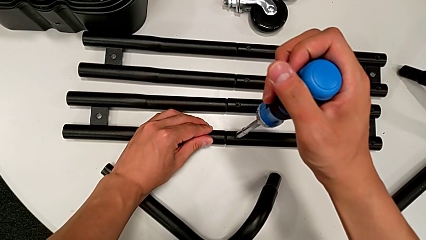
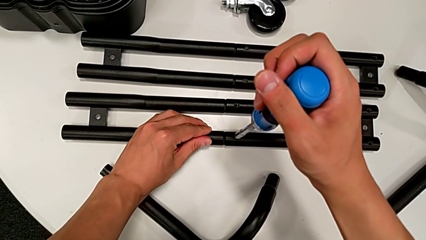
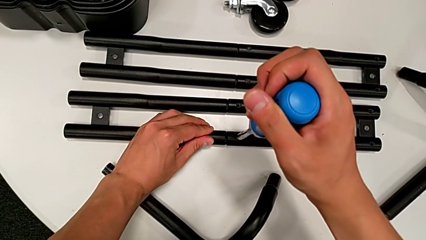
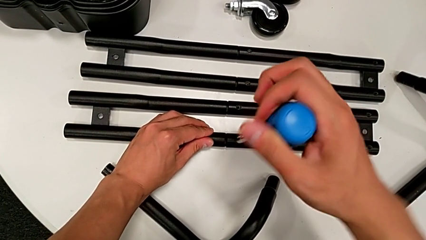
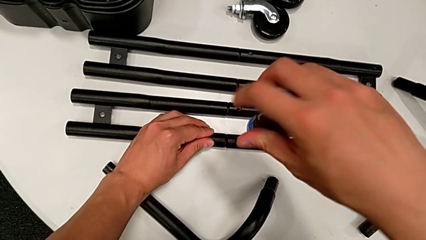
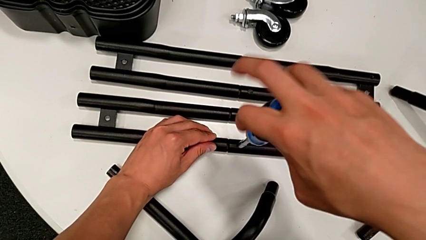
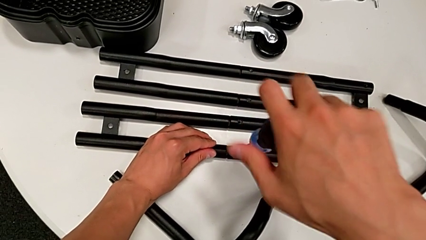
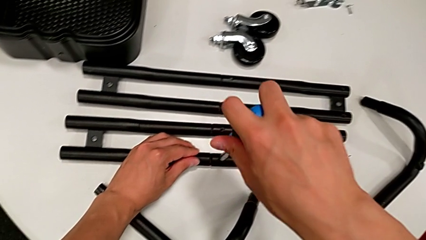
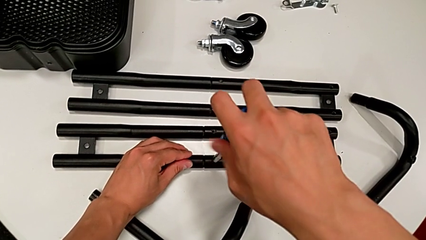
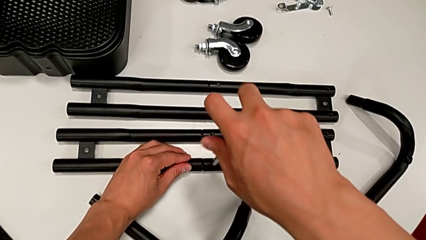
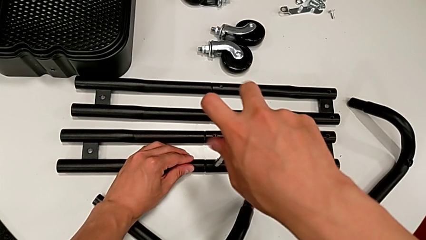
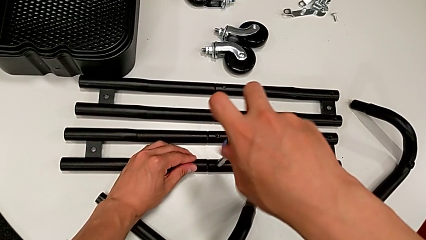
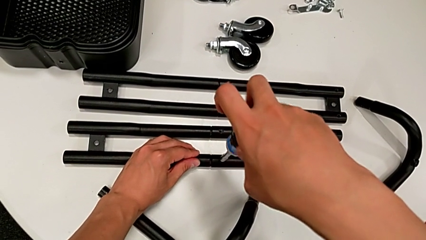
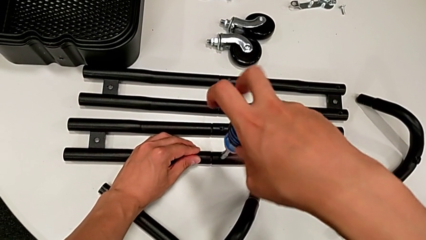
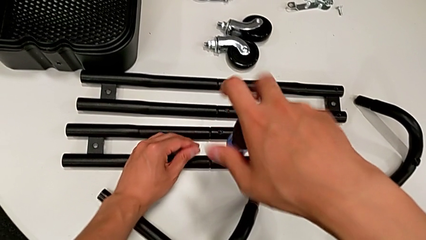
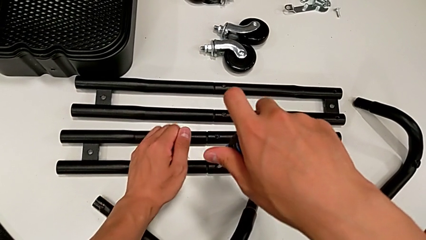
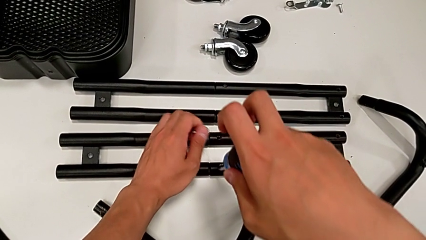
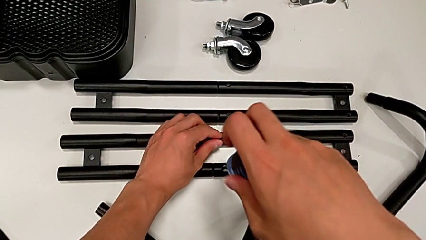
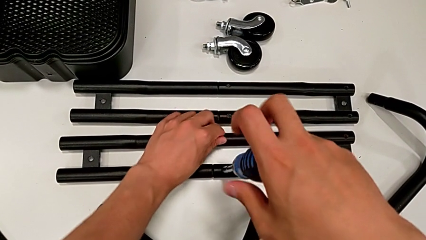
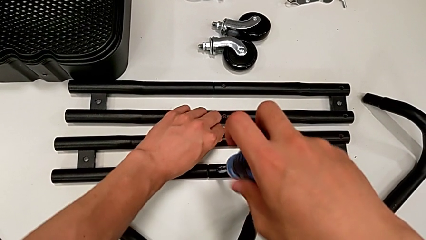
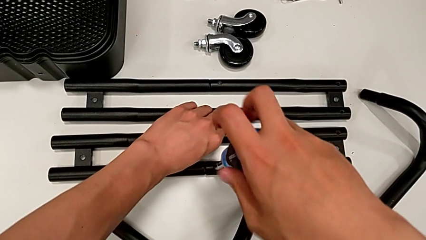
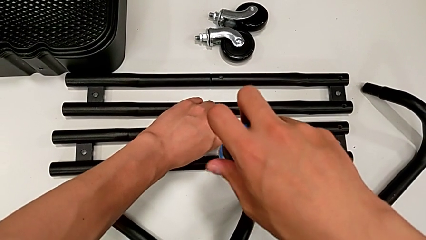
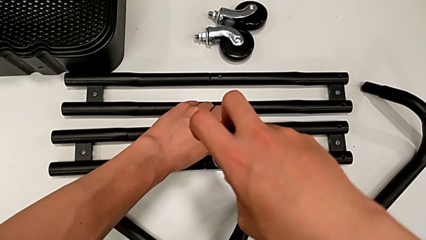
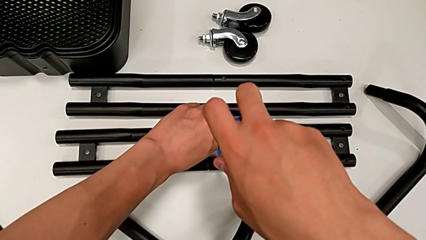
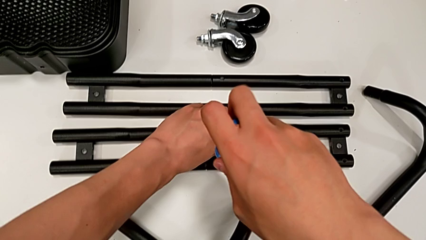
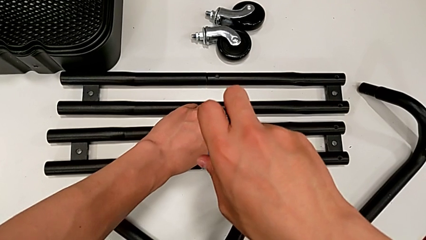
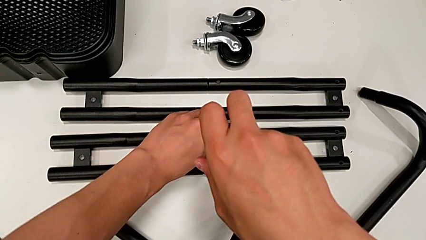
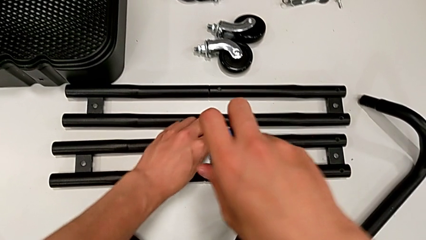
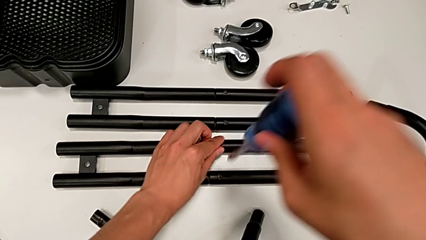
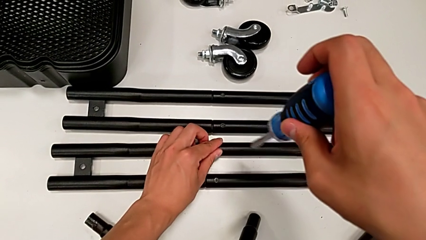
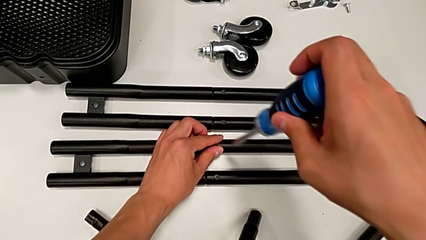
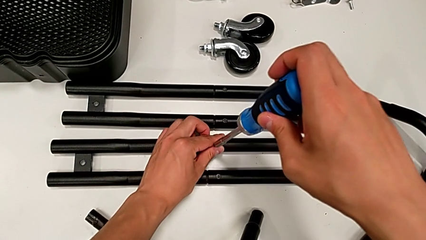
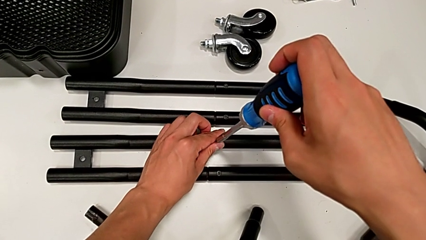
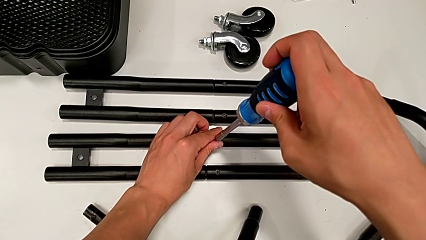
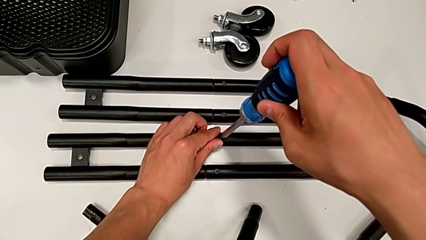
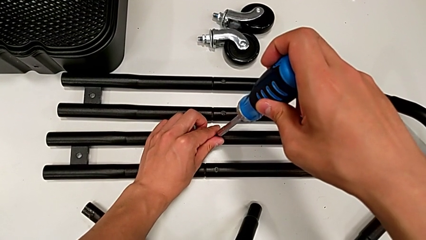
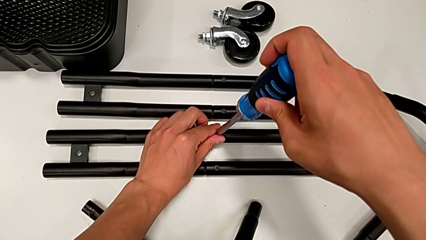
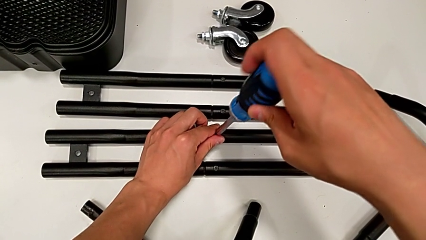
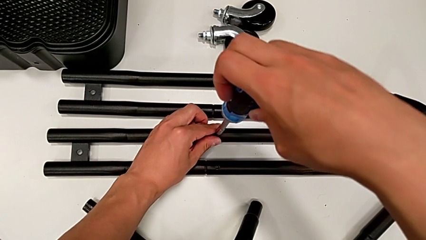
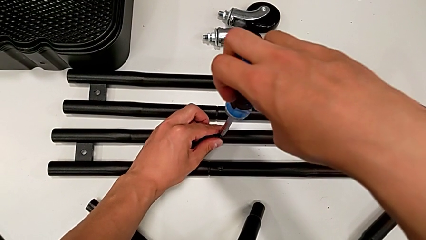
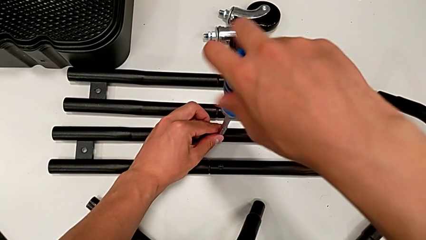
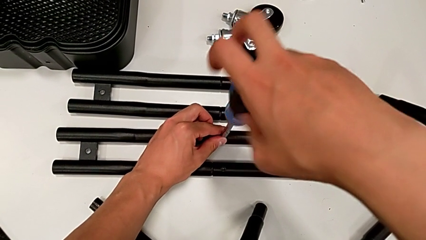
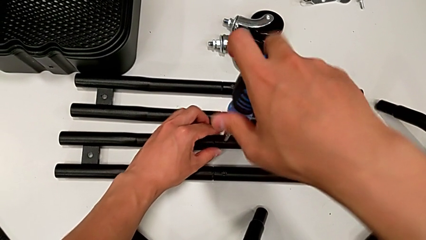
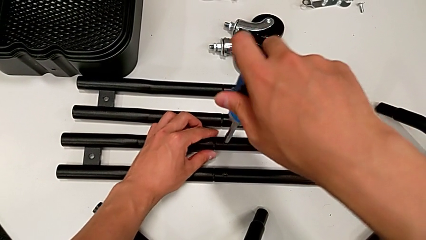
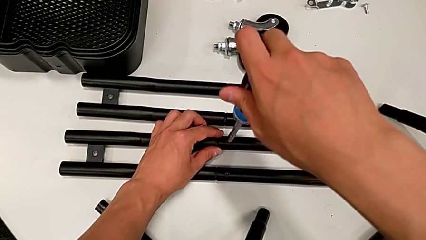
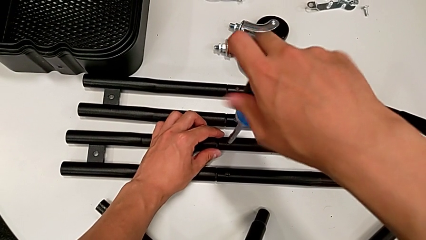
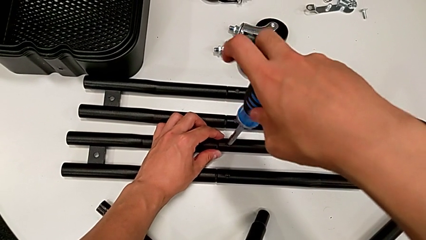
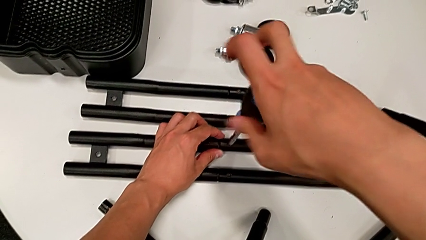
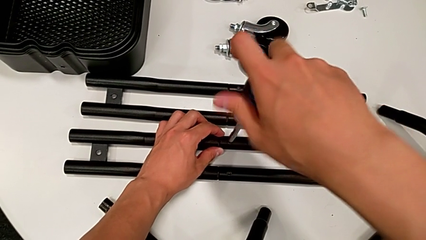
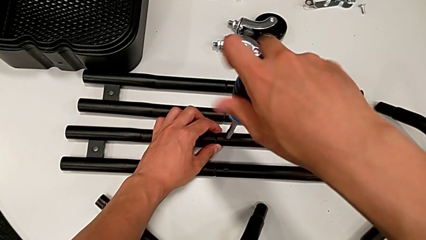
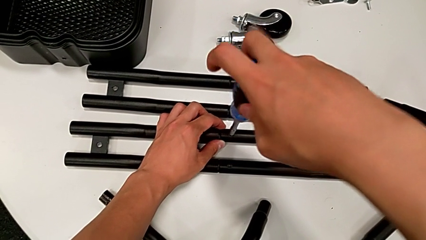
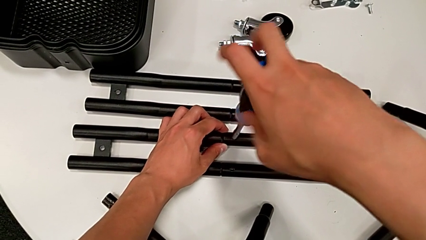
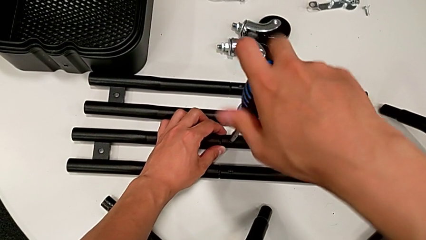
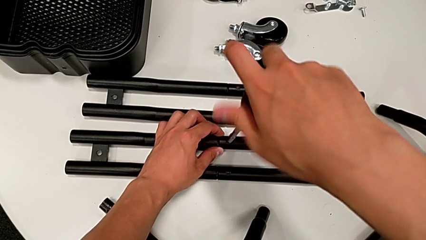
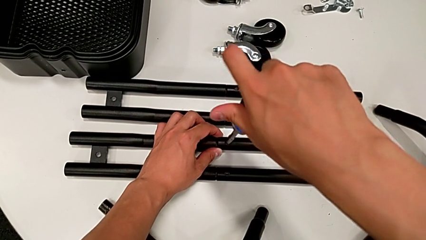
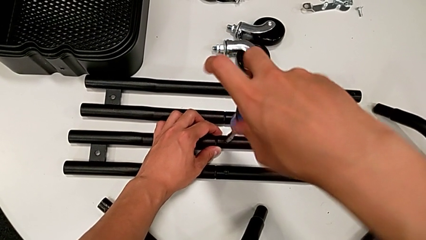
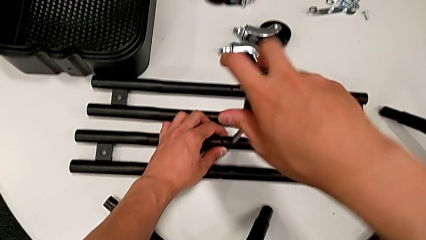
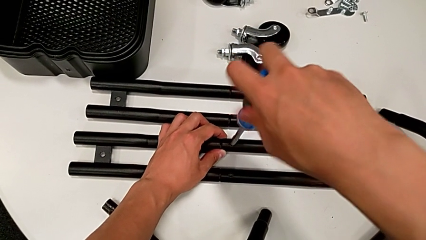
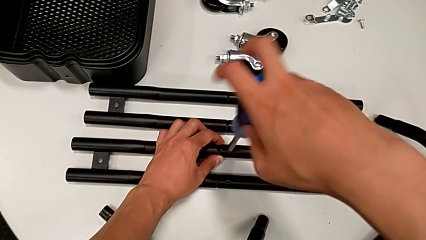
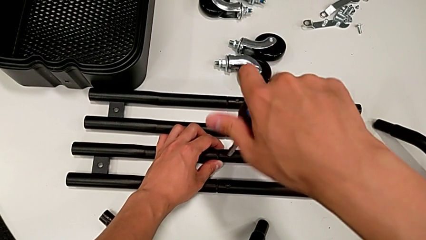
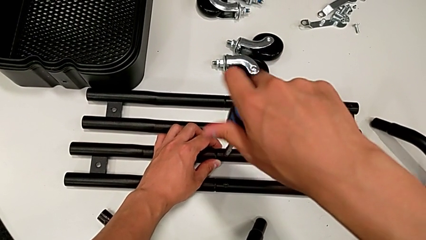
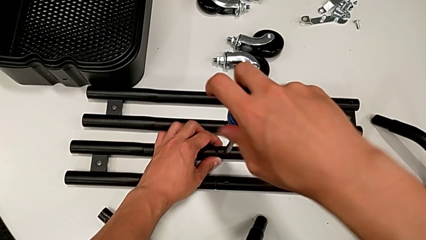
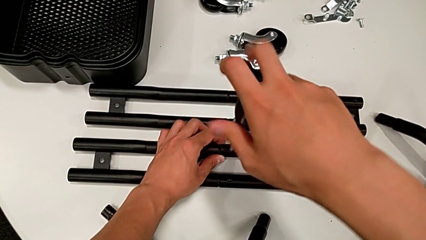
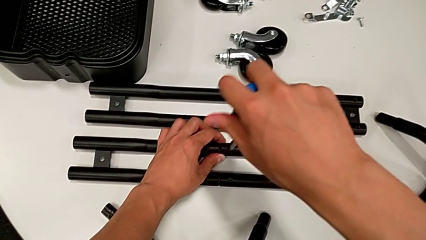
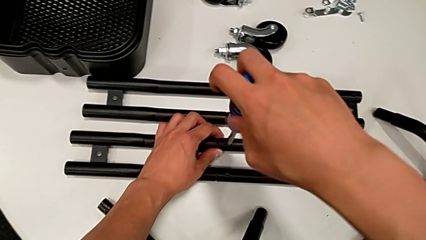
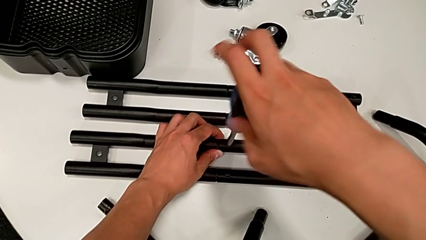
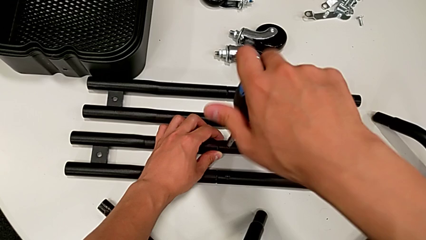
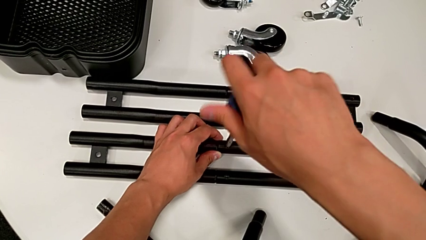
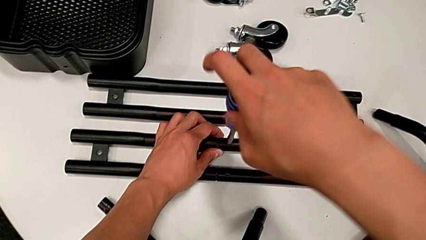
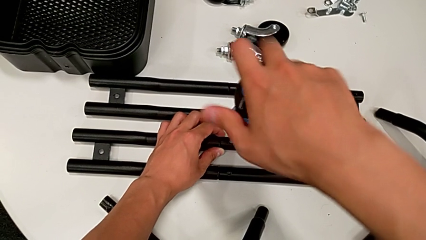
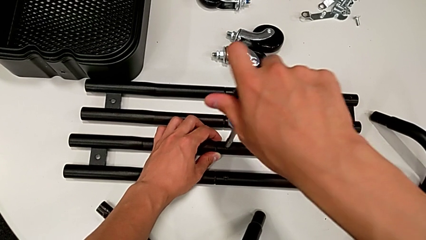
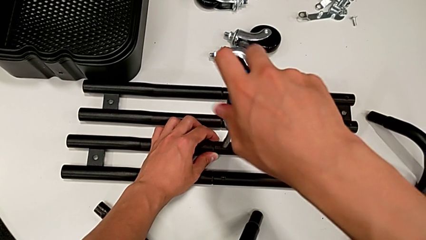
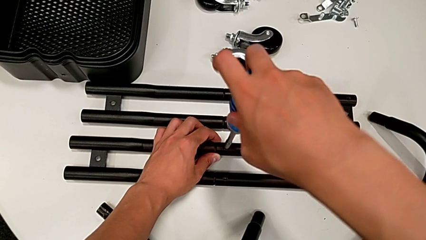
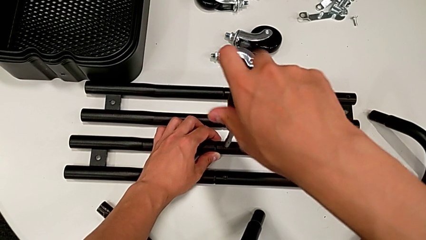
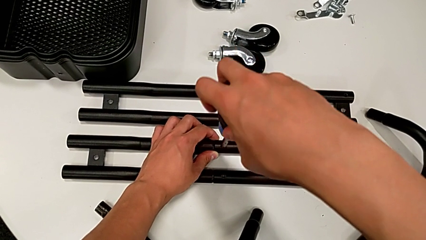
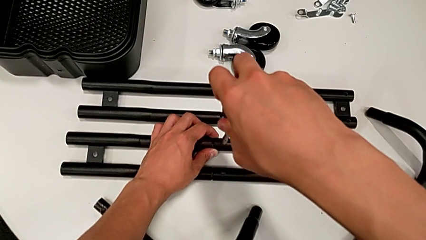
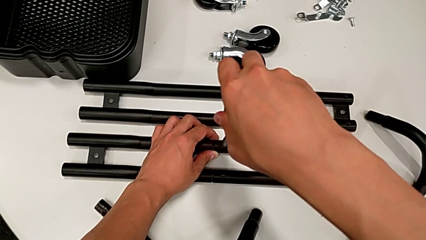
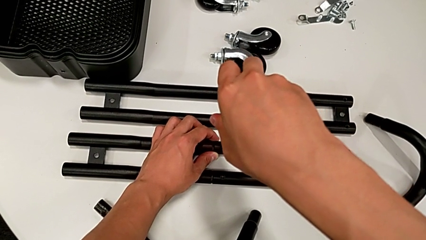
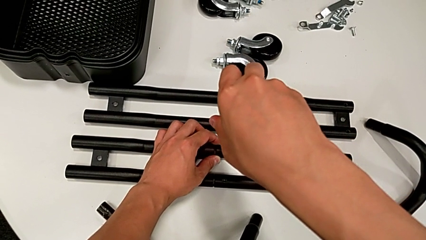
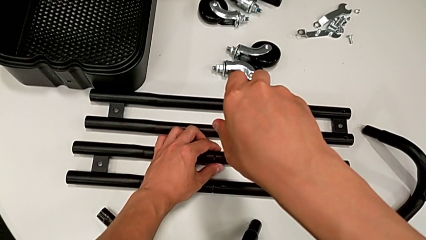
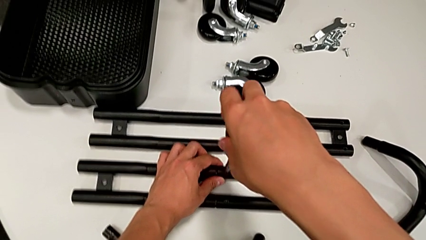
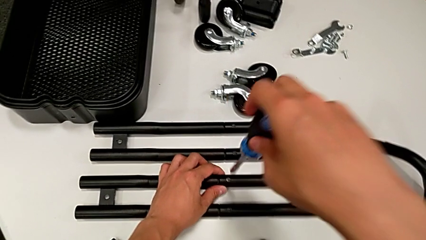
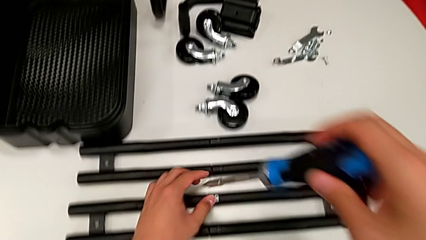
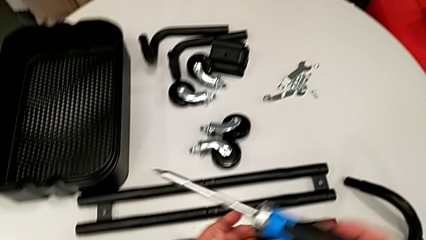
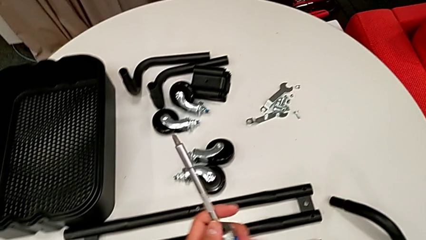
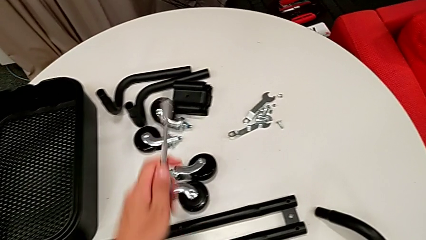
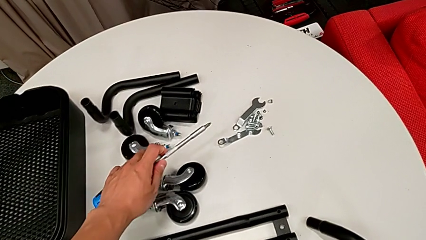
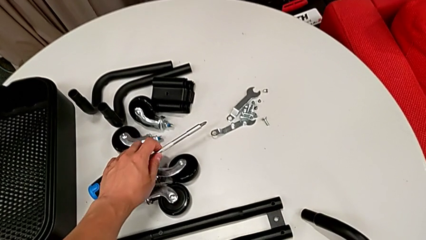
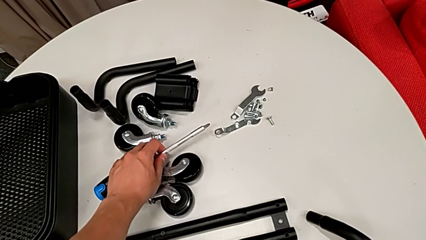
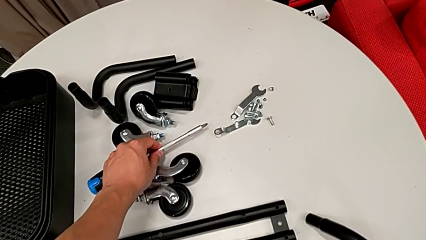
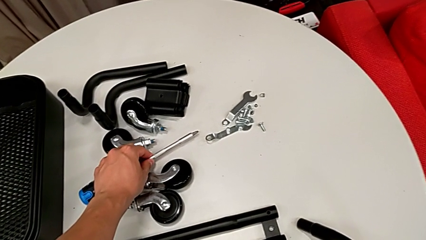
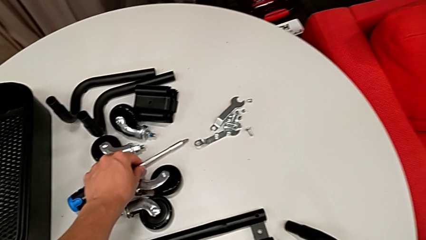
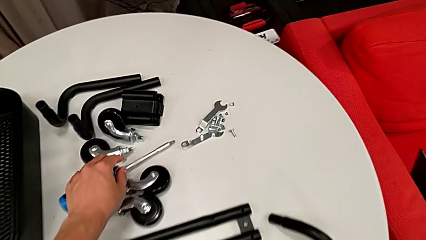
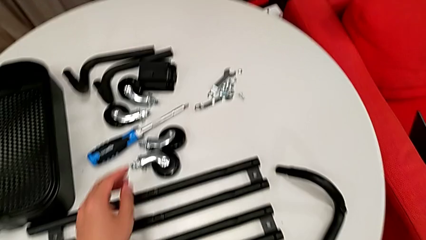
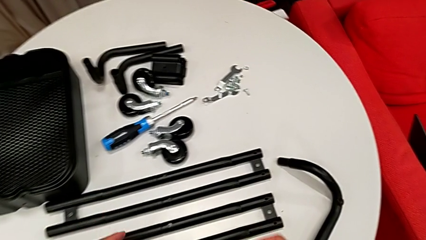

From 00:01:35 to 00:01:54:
The camera wearer is assembling the side legs together. They keep screwing the third screw, insert the fourth screw, screw the third screw, screw the fourth screw and place the blue screwdriver.
